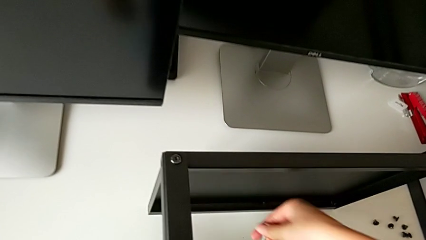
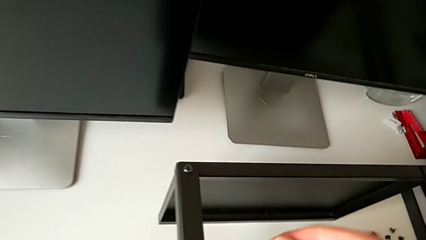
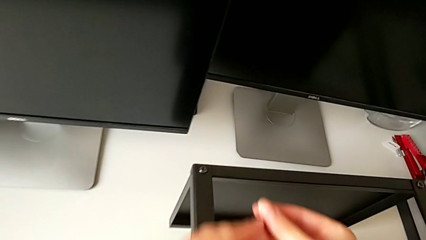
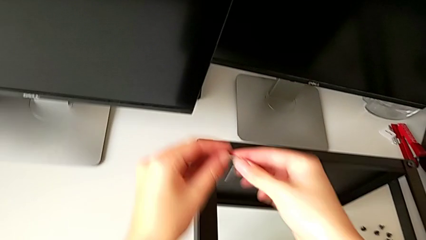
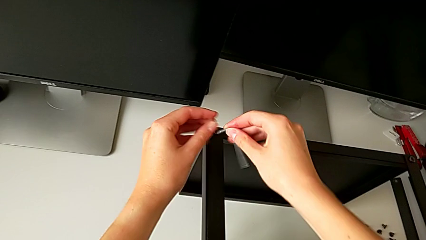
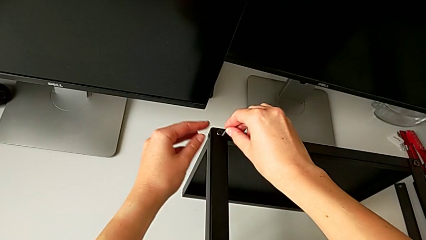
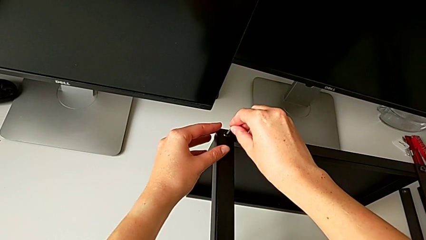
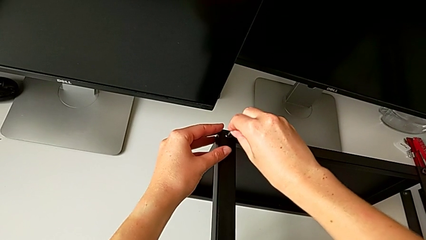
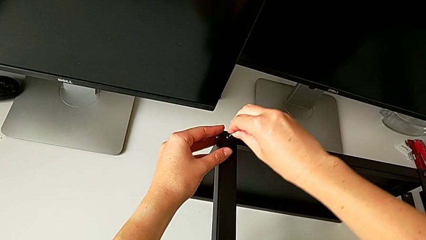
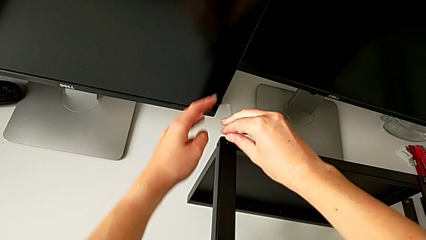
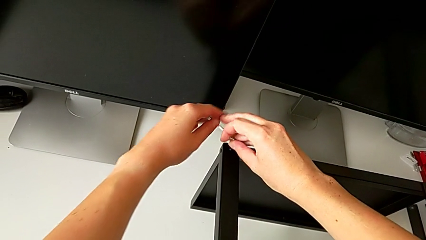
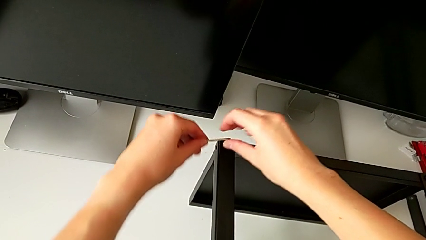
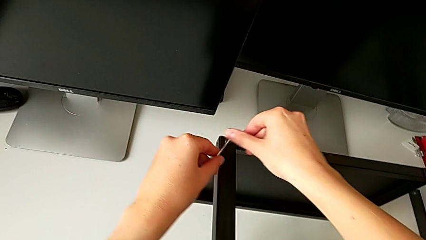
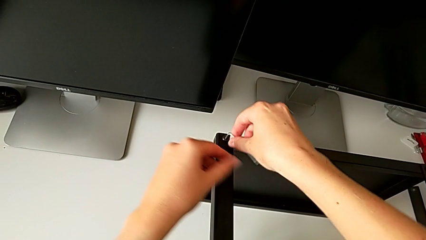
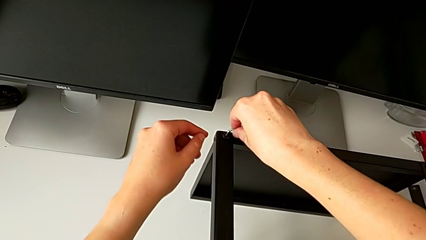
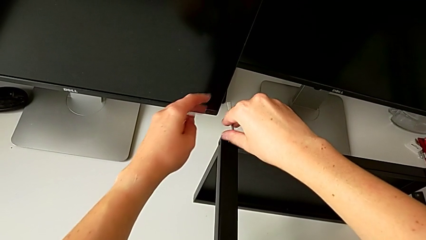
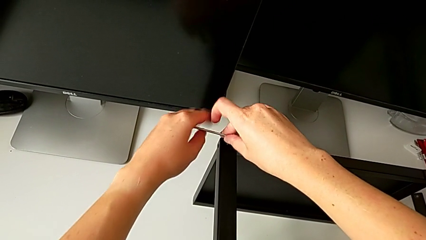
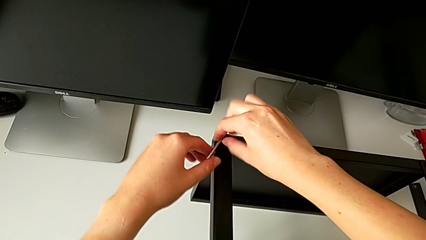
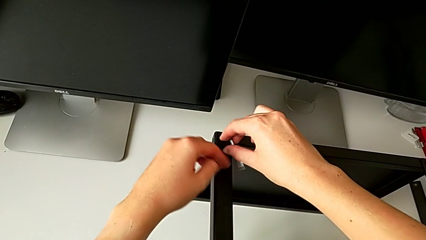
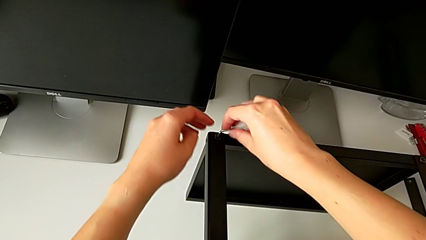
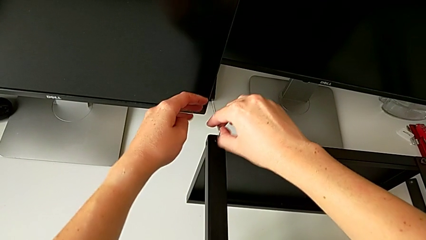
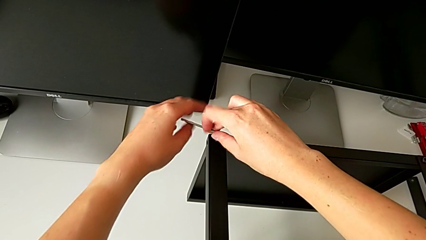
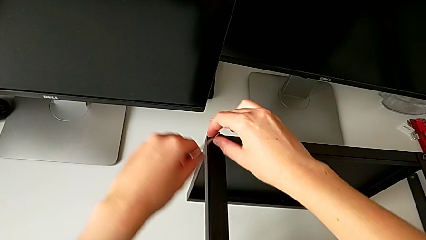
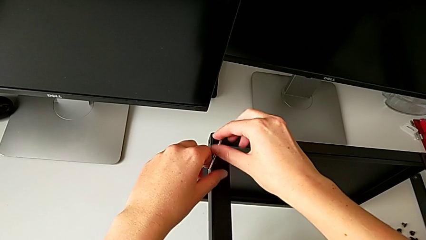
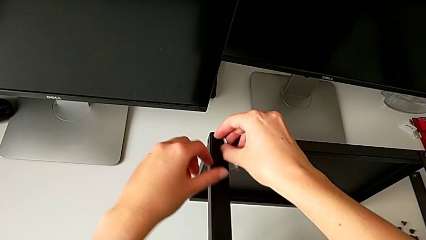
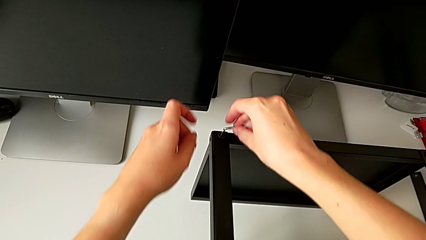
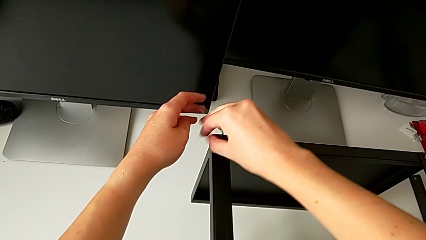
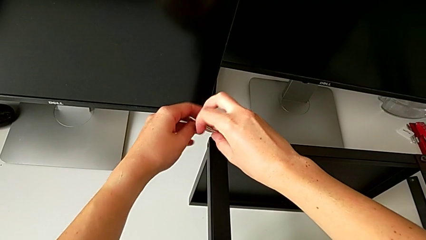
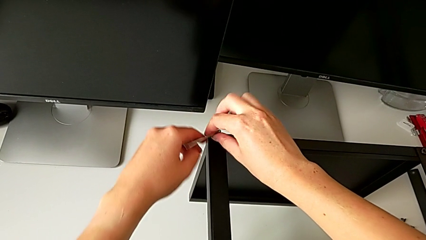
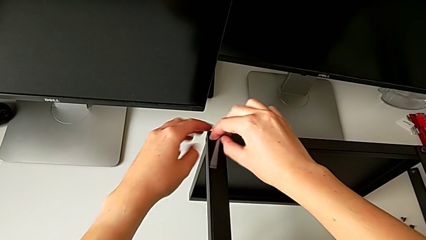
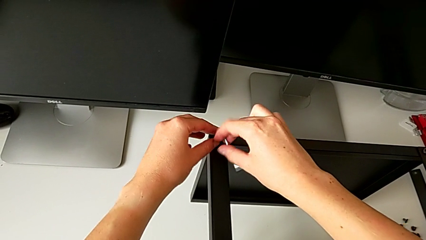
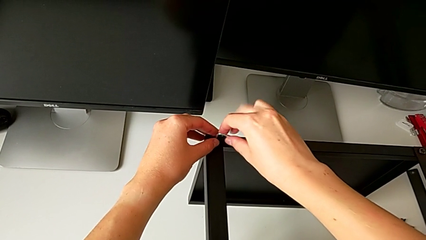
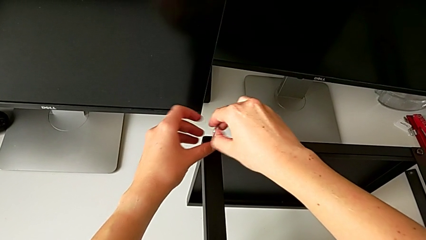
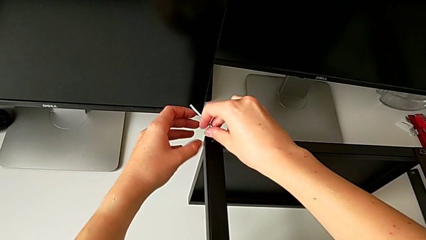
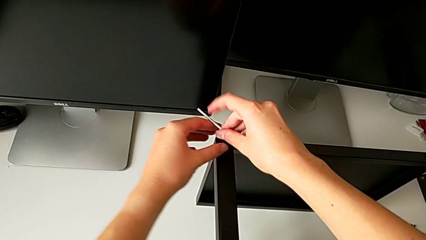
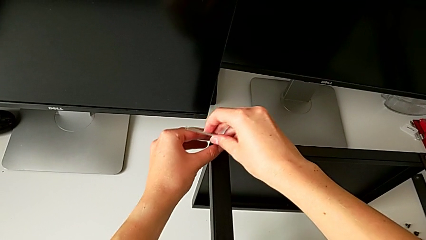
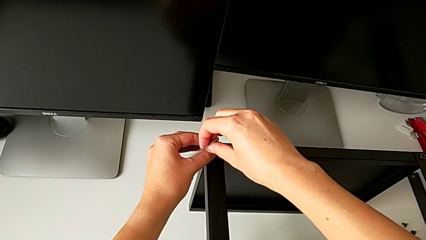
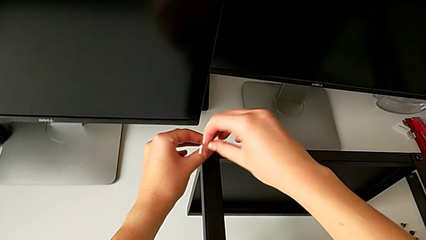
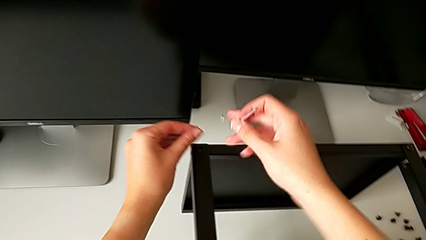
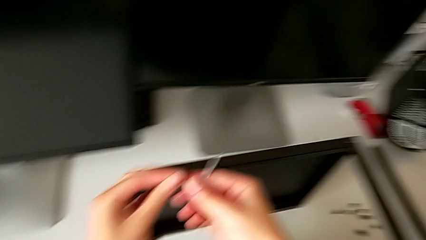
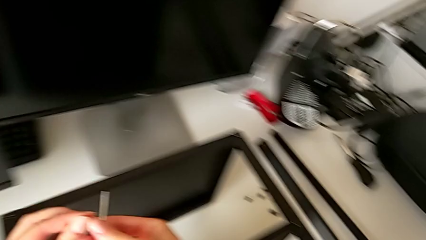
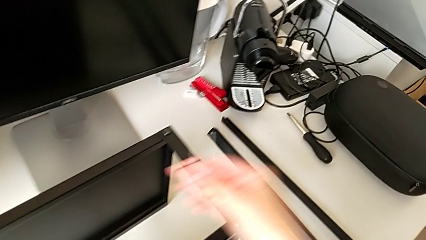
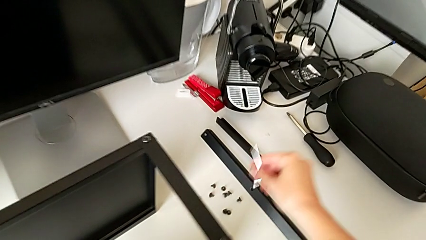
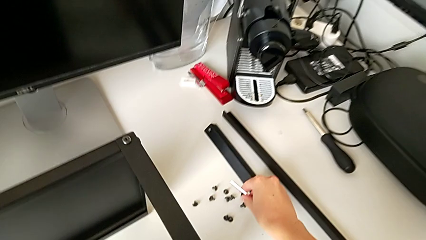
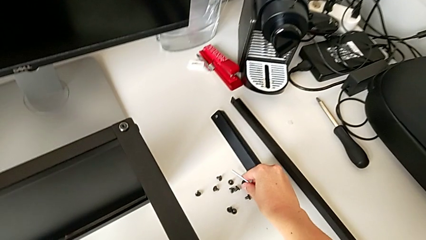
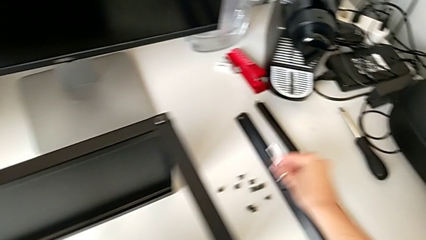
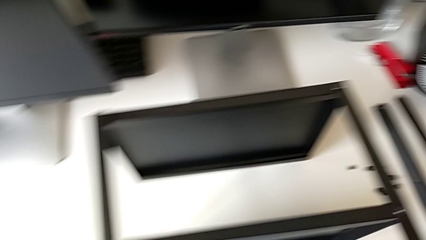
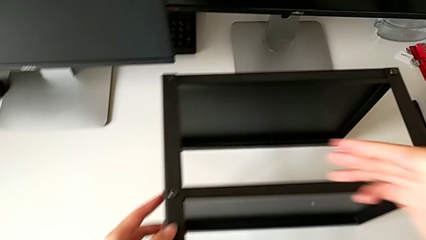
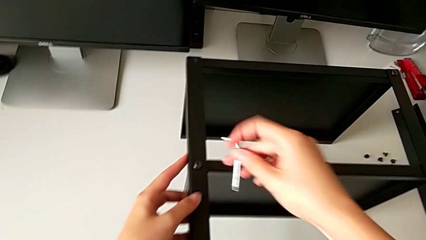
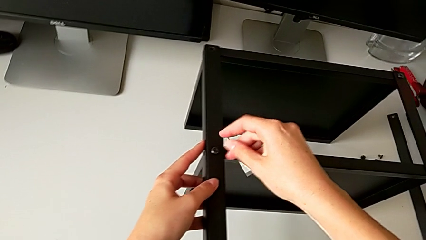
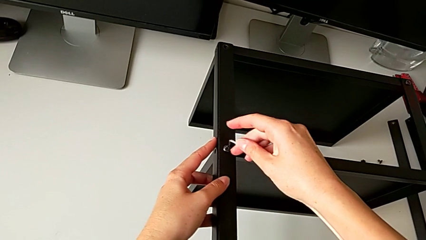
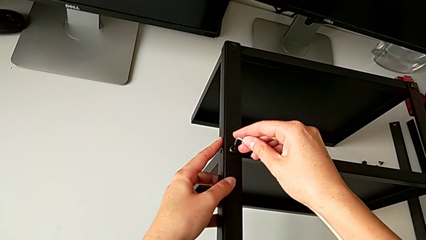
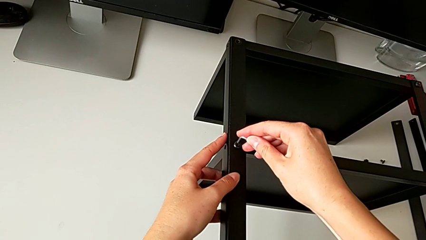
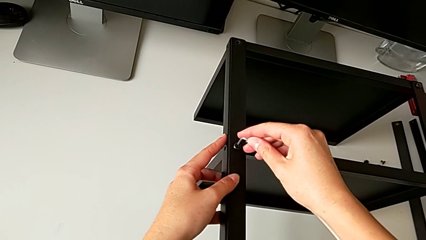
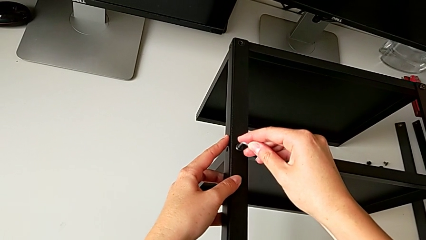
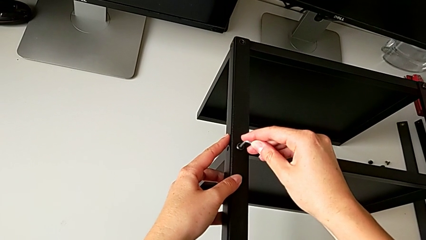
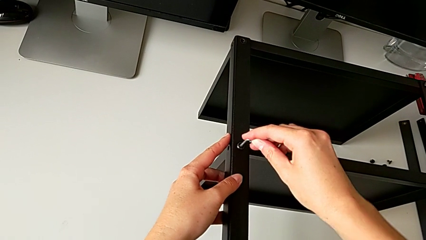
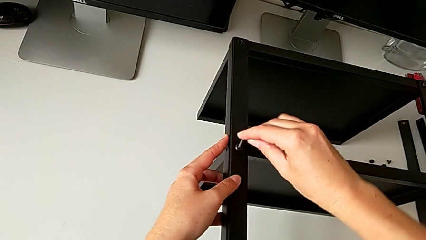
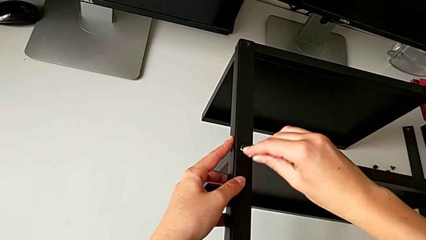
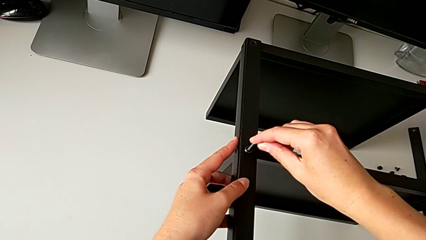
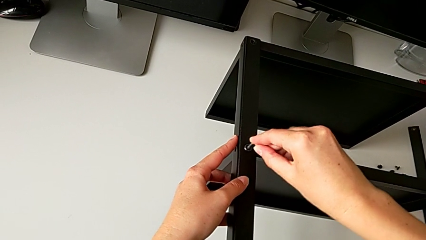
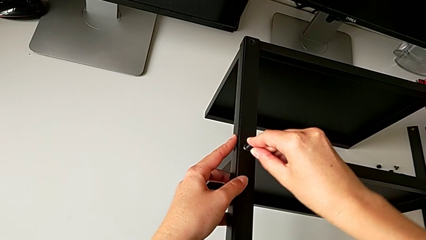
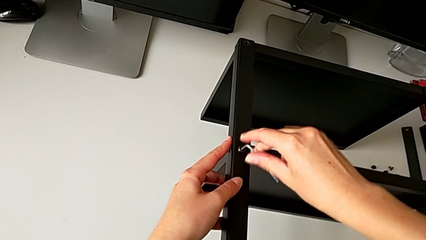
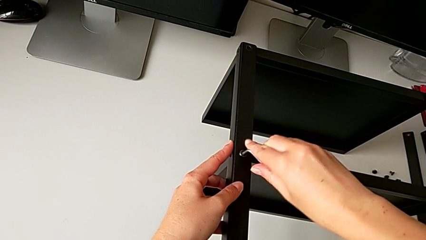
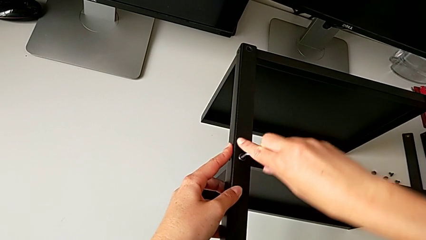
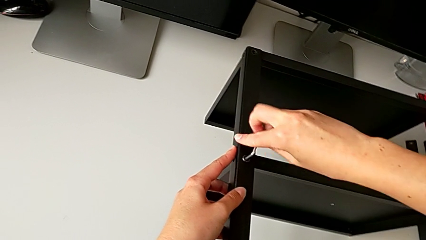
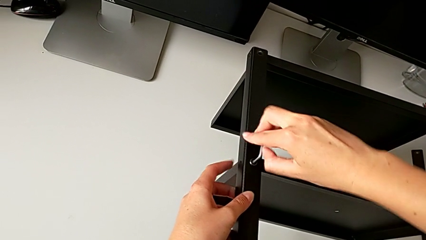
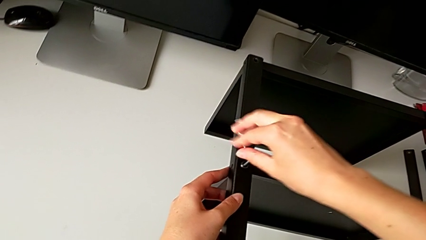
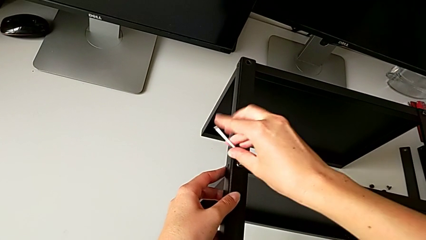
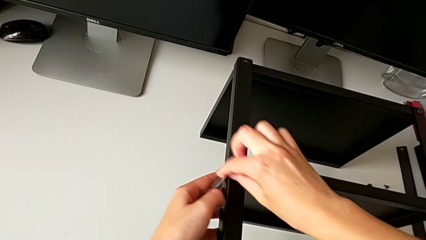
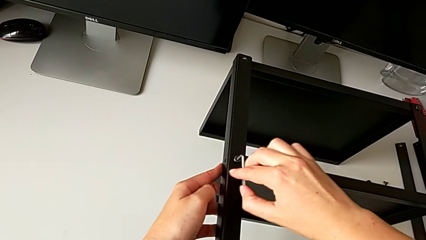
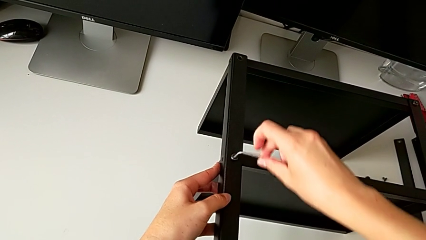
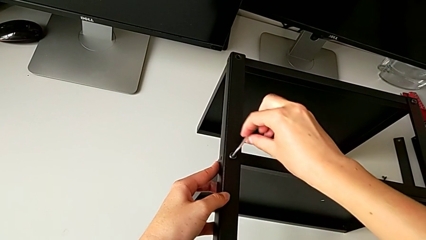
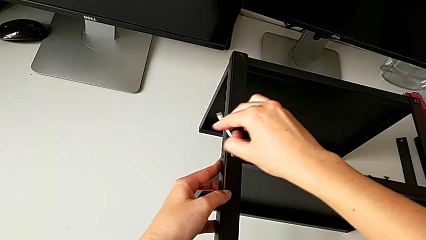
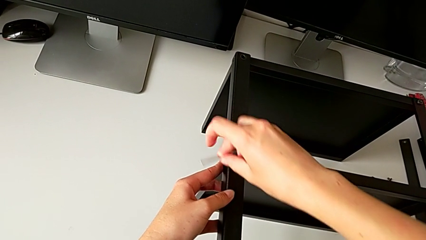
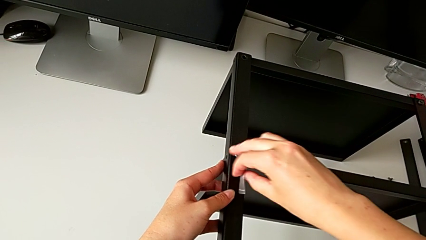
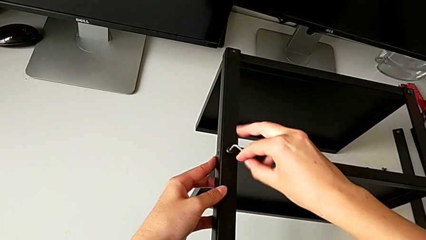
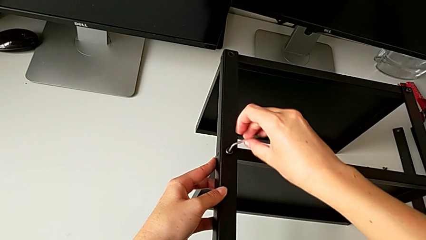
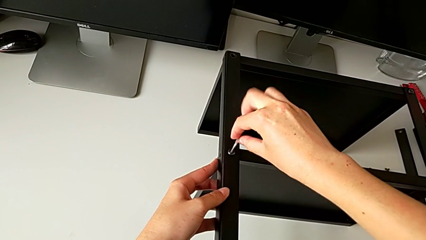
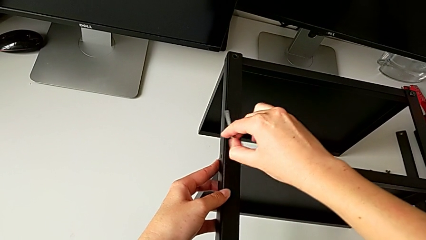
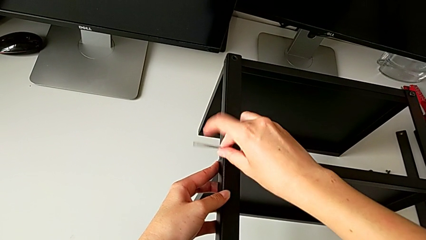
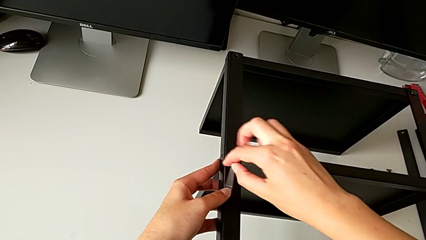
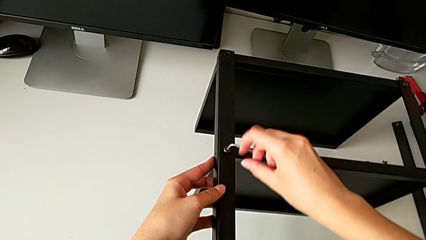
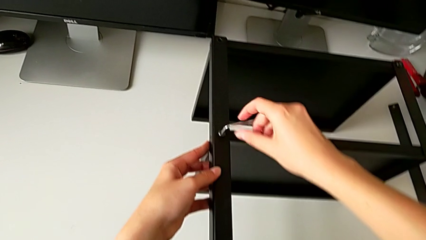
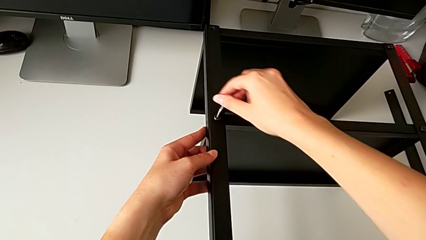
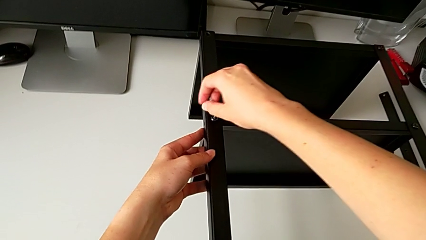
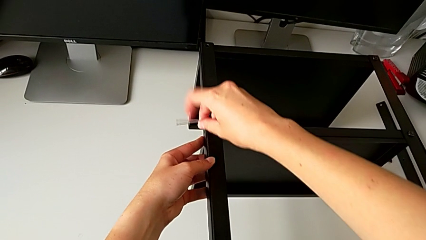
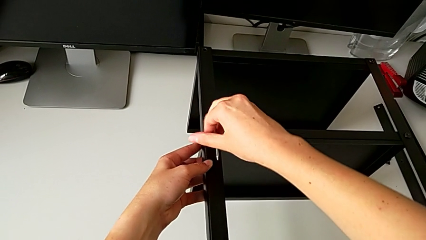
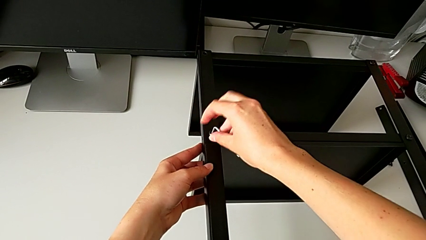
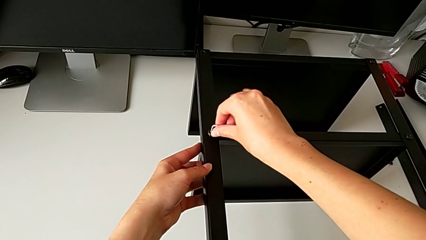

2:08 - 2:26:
The camera wearer is disassembling the third leg of the table. They insert the Allen wrench, unscrew the hex socket head, withdraw the Allen wrench, disassemble the hex socket head, place it, insert the Allen wrench and begin to unscrew the hex socket head.
